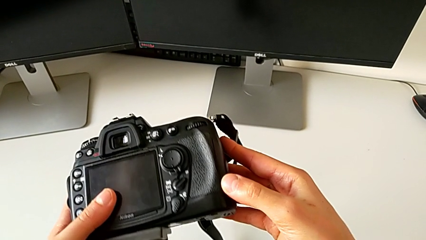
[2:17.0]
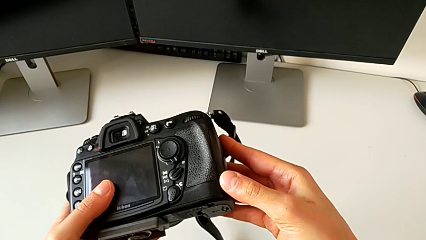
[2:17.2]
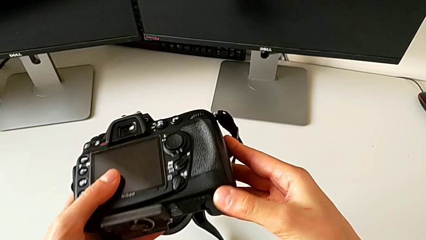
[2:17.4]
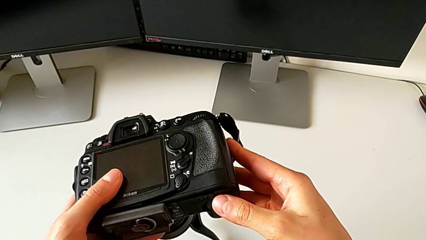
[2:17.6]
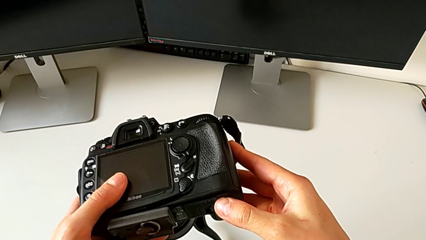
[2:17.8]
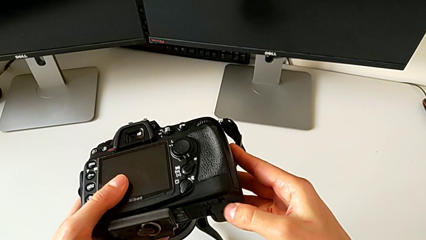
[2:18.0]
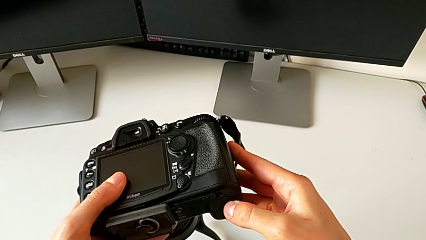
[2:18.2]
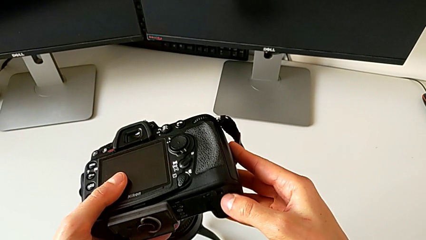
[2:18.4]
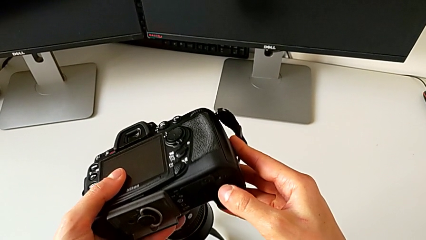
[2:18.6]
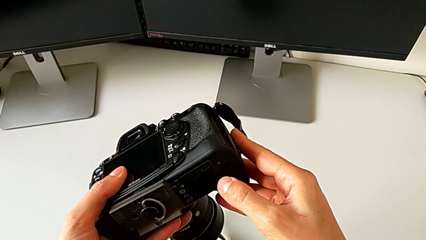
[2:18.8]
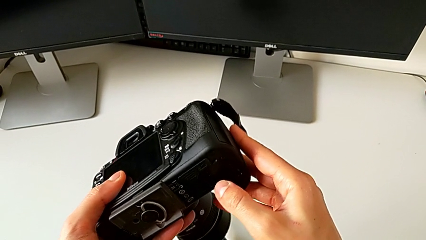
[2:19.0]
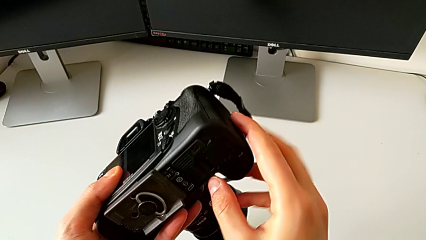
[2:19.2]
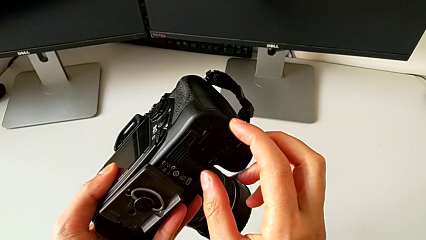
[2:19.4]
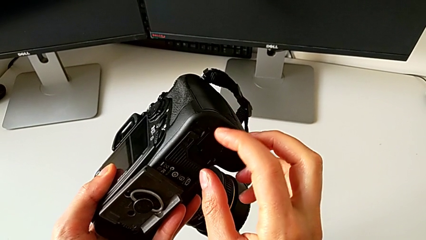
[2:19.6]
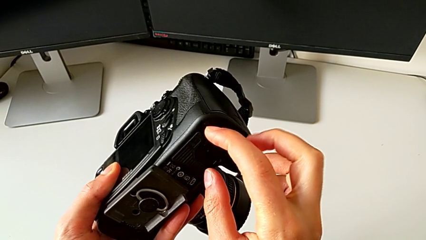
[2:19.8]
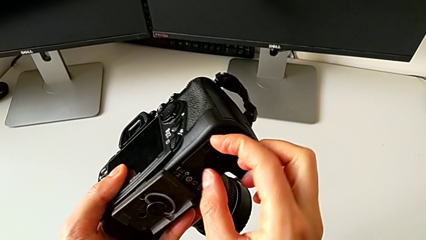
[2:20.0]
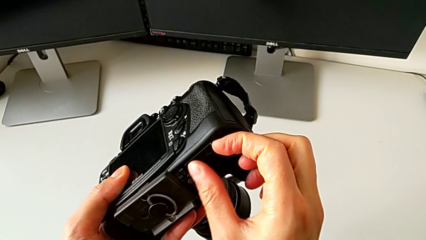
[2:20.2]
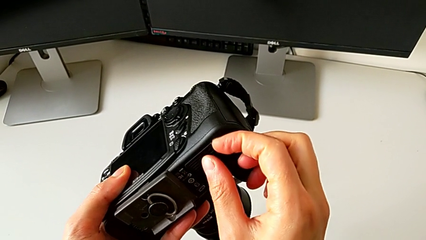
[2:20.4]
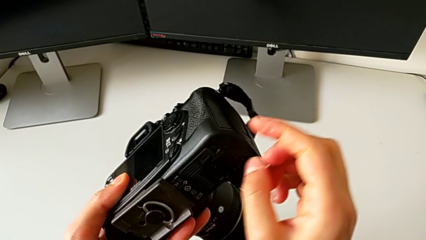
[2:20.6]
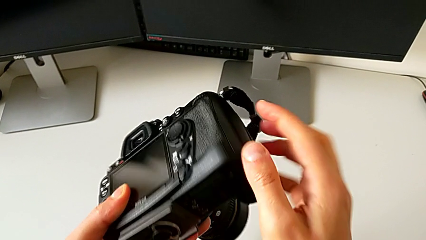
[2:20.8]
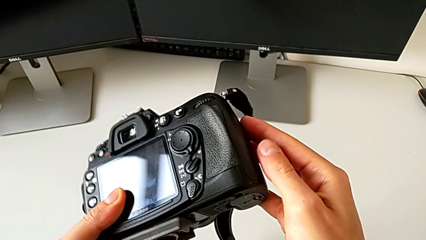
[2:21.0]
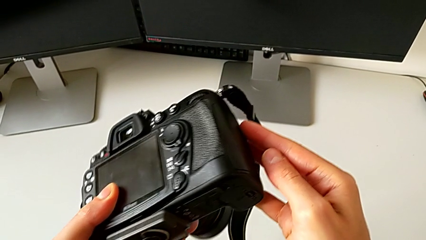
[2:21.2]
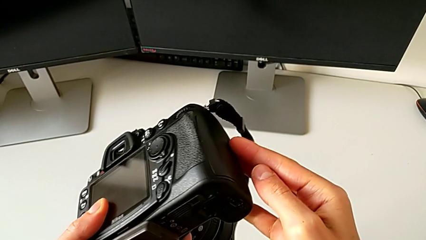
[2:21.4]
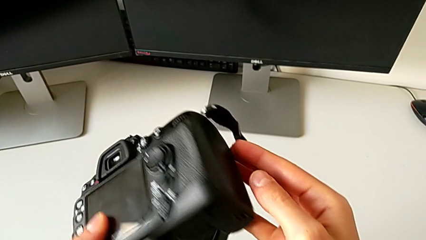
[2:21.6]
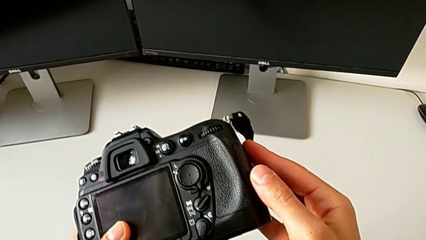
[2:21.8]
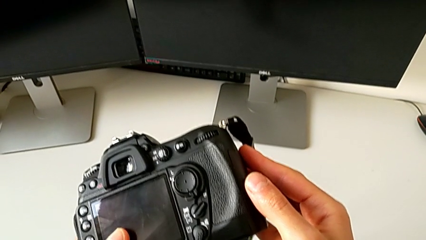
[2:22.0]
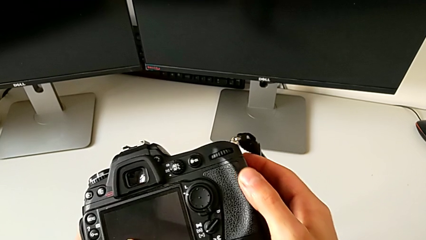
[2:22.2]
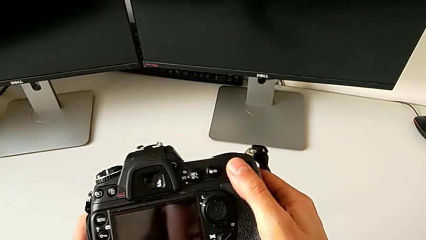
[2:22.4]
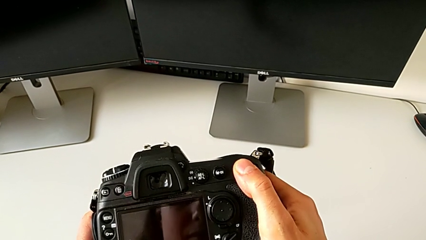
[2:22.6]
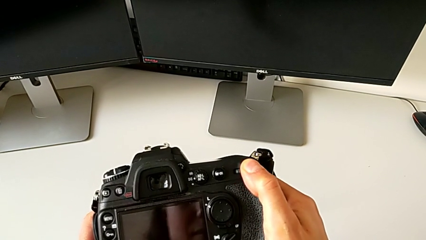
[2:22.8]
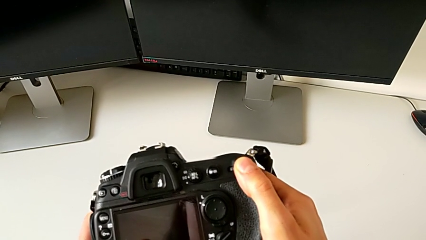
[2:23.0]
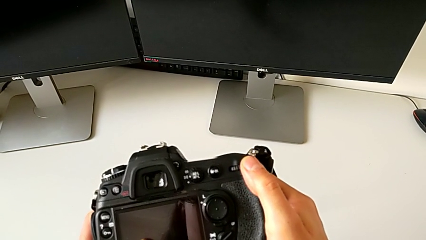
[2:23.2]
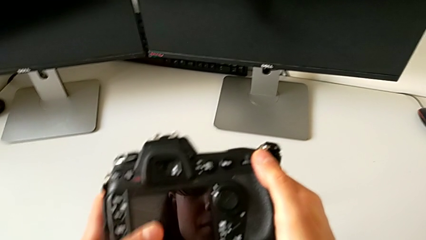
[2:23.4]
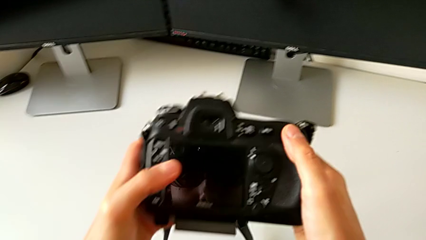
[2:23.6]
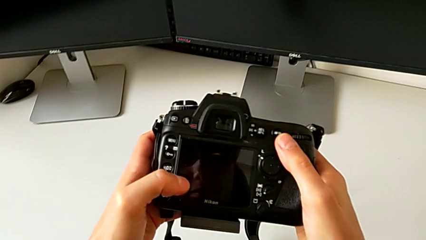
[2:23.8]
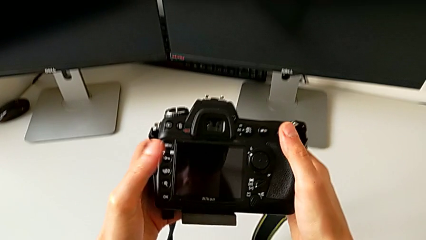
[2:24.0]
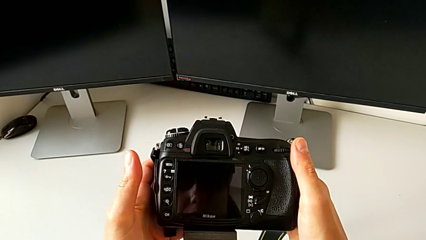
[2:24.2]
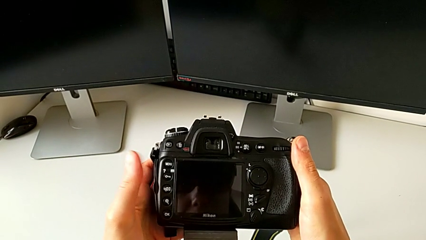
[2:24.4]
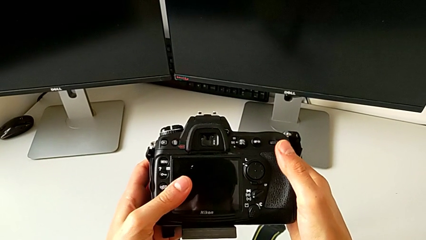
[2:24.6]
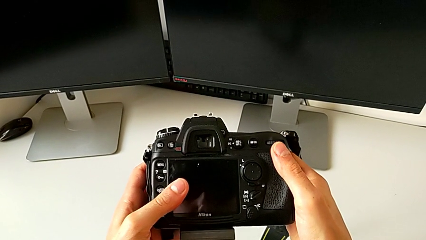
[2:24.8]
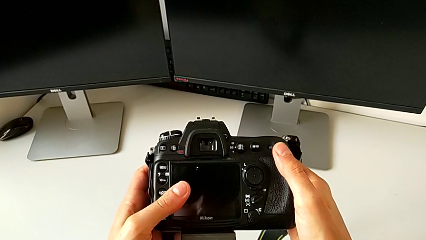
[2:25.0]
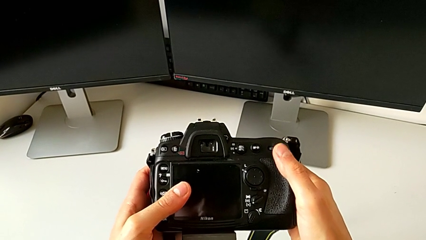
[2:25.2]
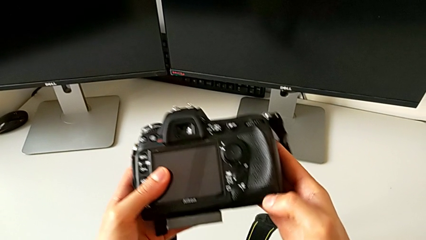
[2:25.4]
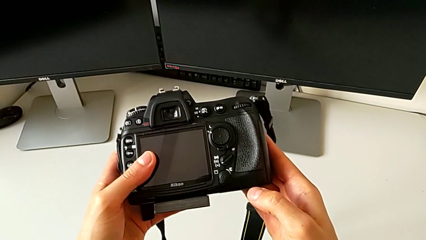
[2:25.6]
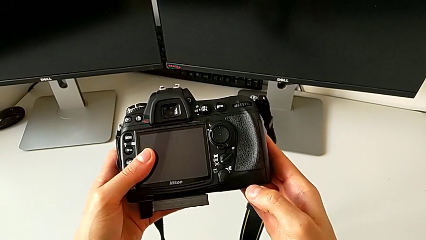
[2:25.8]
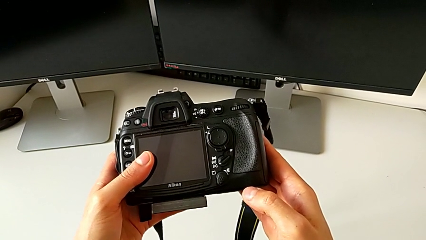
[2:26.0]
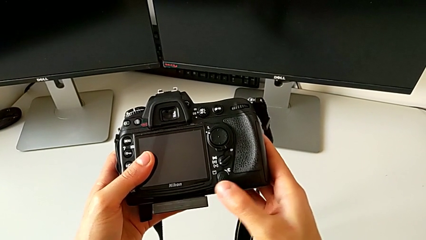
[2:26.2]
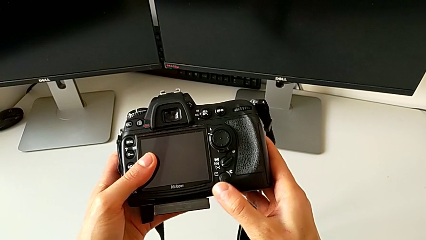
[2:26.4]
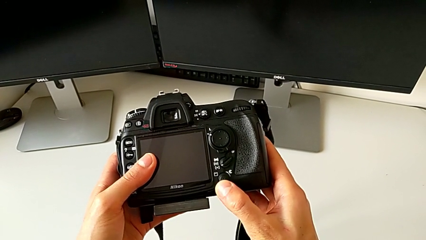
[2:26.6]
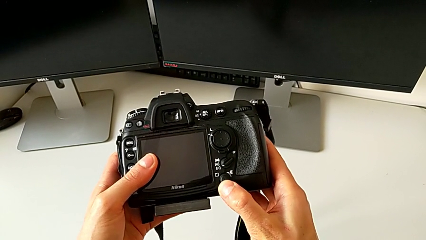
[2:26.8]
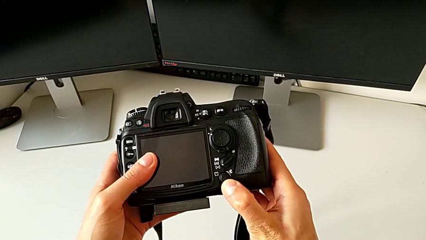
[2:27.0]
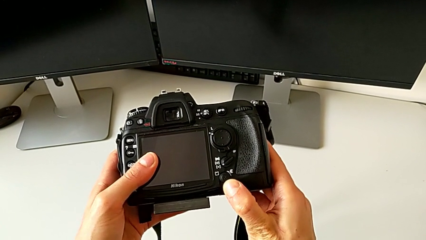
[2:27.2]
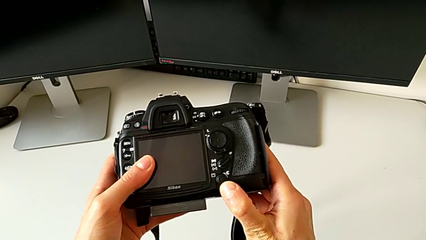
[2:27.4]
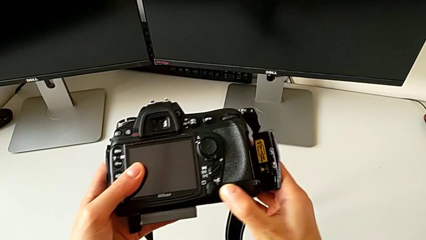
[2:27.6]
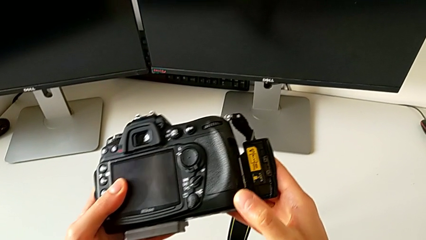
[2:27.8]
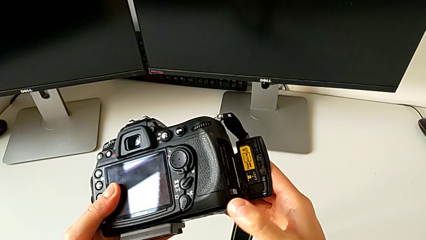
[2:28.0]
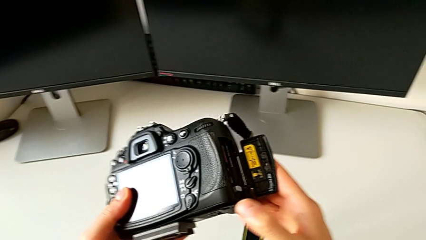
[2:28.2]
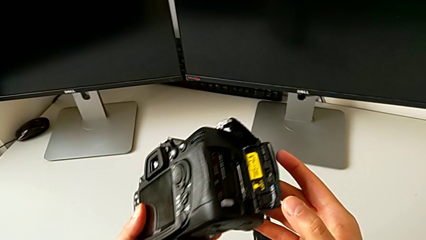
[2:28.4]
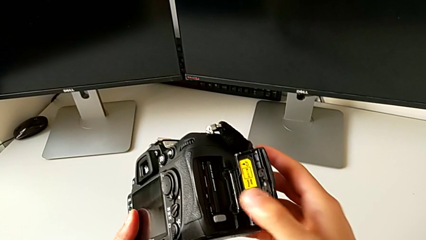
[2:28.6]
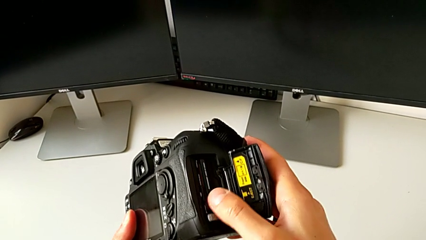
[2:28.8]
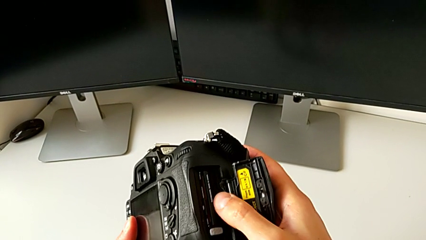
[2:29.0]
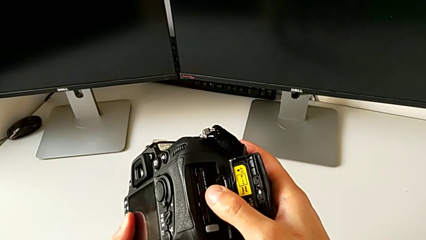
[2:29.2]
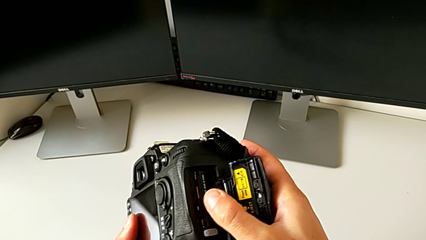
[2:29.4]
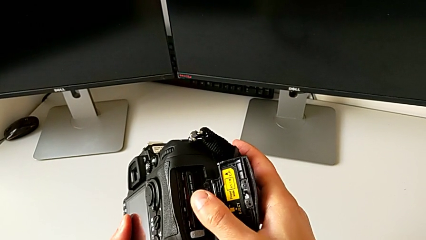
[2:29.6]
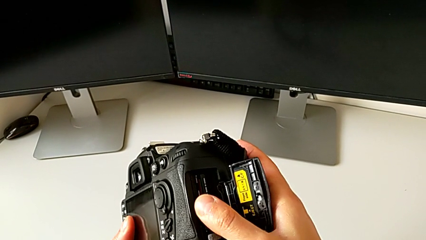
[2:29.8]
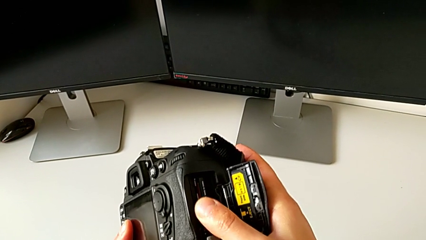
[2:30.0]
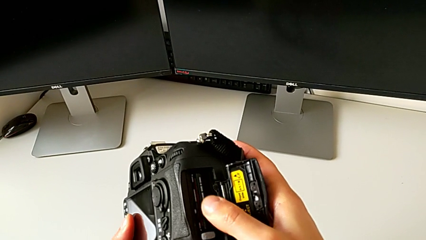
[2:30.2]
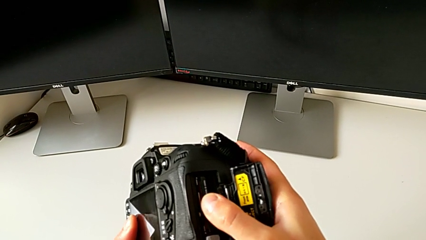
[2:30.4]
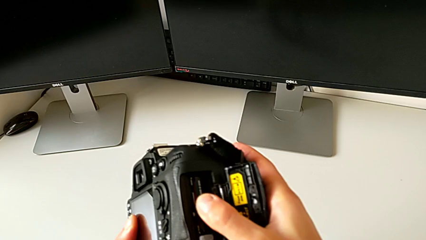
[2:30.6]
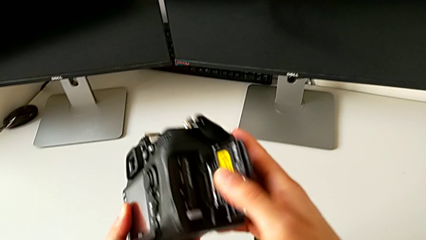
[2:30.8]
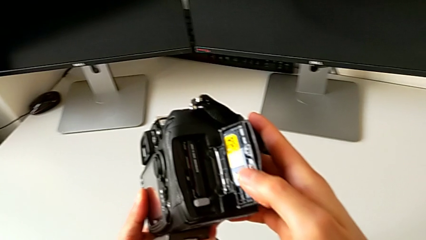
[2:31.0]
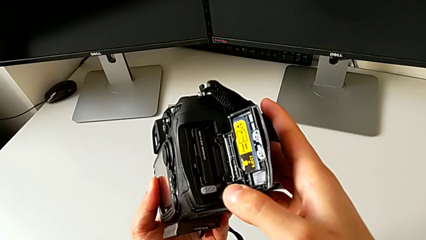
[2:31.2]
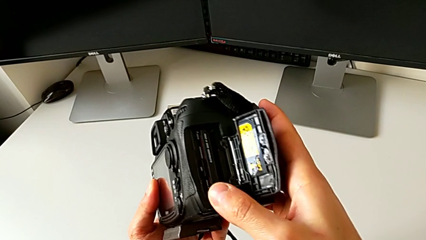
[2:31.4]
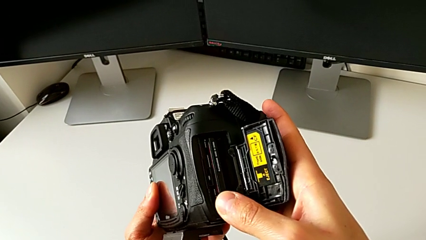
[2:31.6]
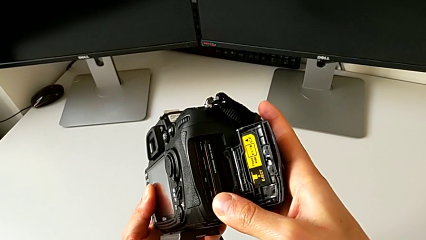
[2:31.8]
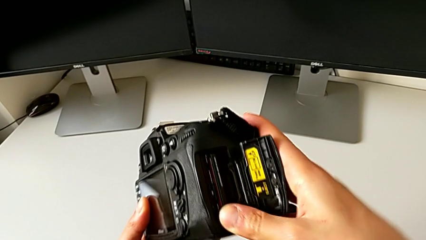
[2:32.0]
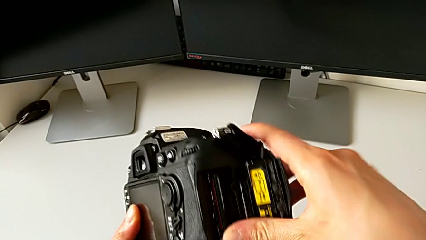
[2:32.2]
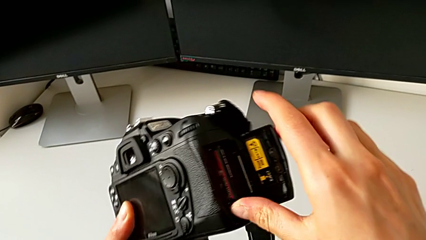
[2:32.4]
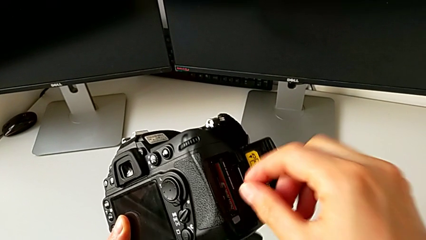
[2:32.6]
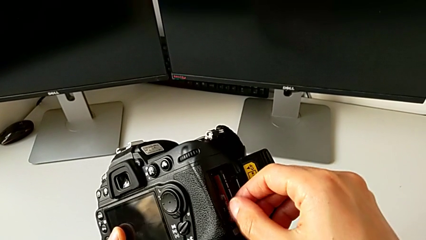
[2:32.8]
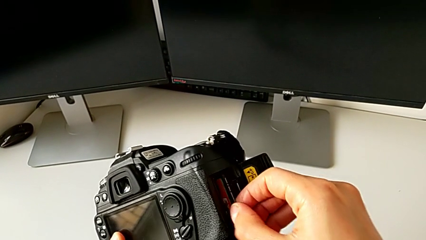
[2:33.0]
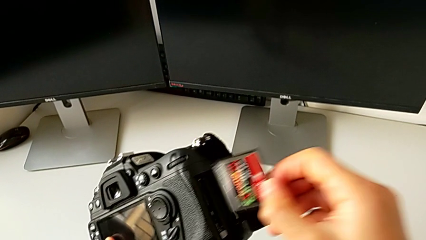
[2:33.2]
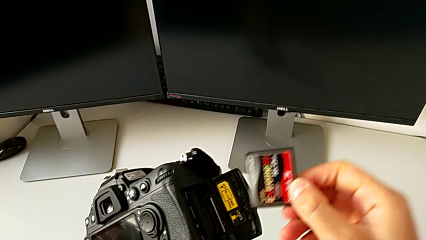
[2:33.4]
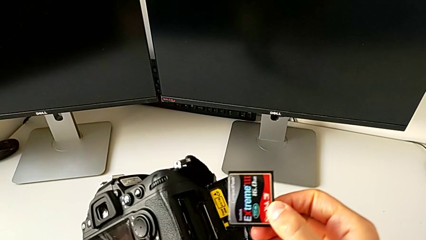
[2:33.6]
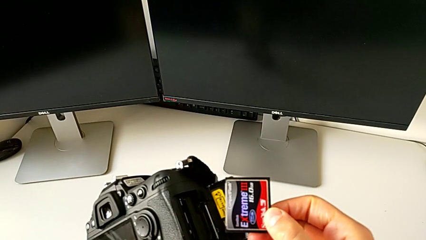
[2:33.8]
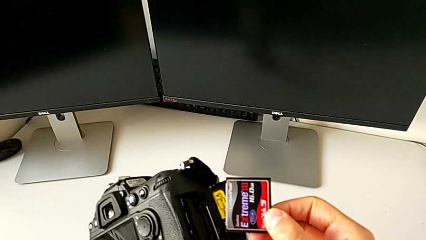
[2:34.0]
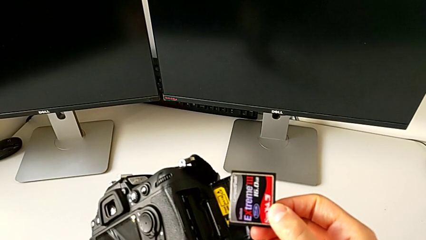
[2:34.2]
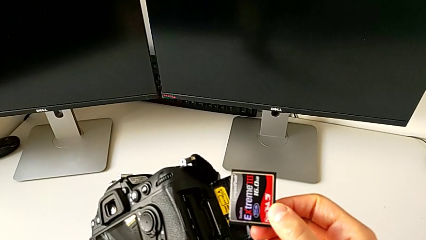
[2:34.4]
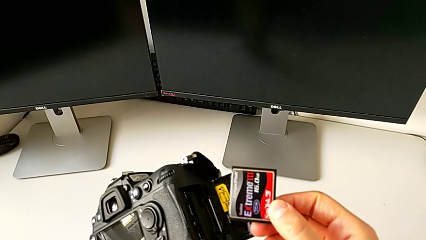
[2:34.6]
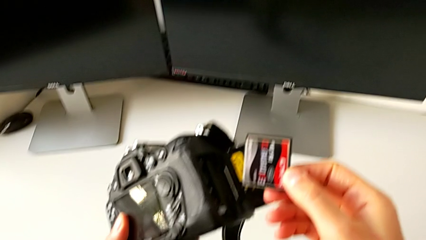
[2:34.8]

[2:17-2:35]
The camera wearer is removing an SD card from the DSLR camera. They keep rotating the DSLR, grab it, lift the battery door and withdraw the SD card.
